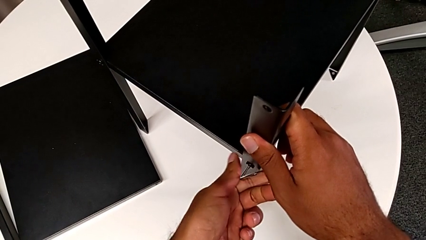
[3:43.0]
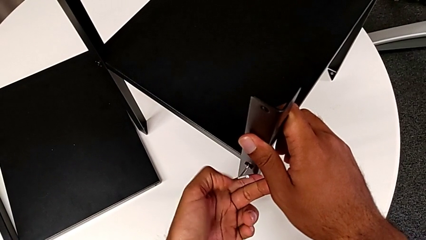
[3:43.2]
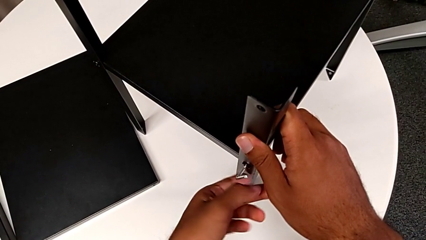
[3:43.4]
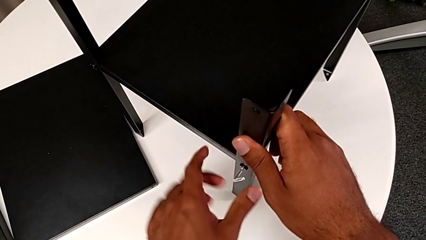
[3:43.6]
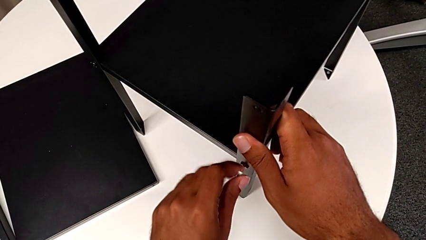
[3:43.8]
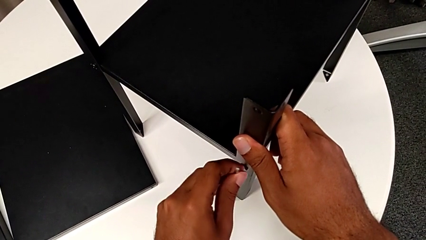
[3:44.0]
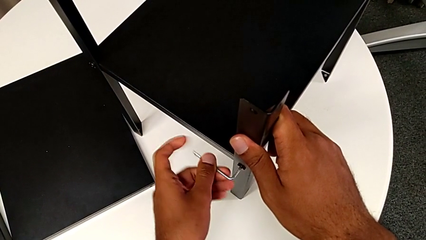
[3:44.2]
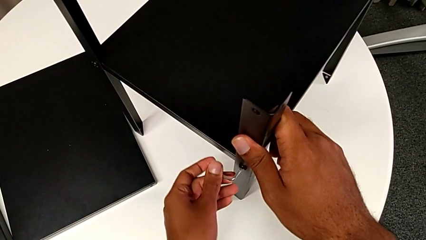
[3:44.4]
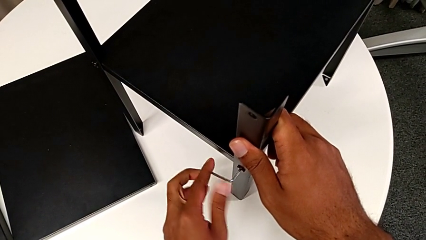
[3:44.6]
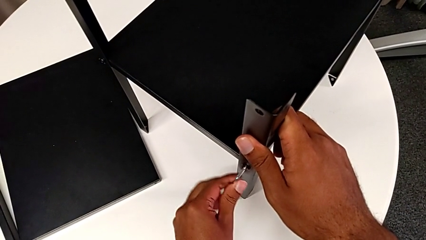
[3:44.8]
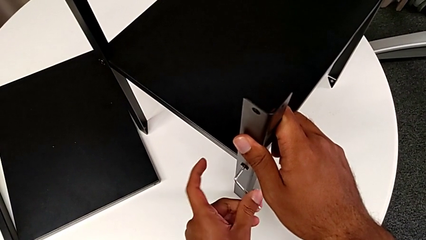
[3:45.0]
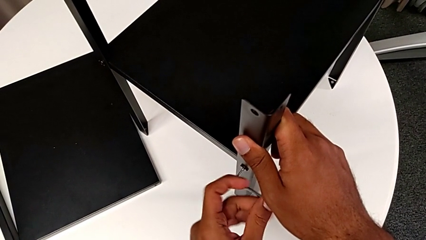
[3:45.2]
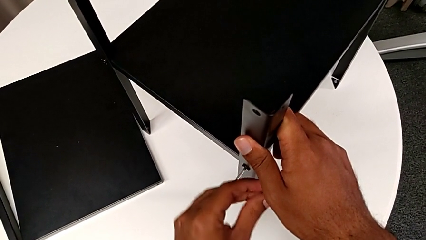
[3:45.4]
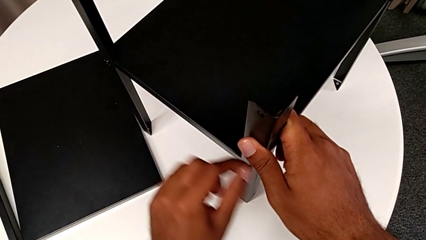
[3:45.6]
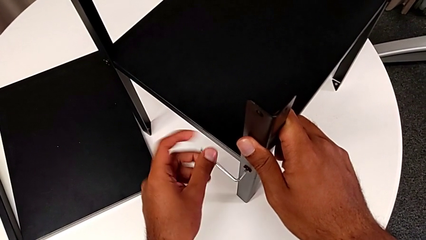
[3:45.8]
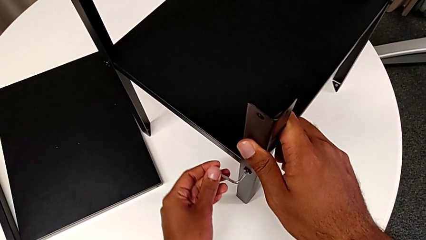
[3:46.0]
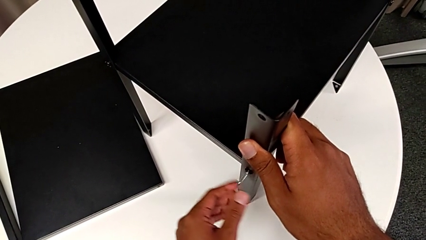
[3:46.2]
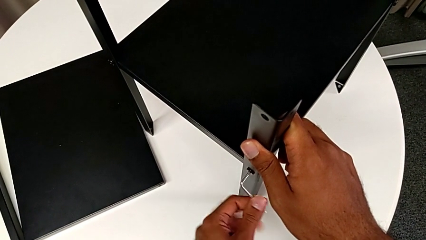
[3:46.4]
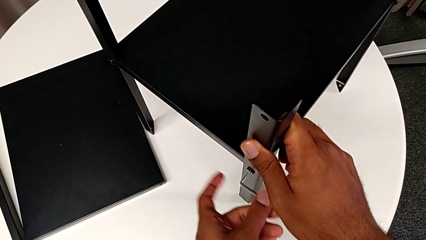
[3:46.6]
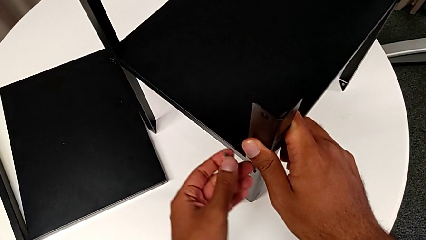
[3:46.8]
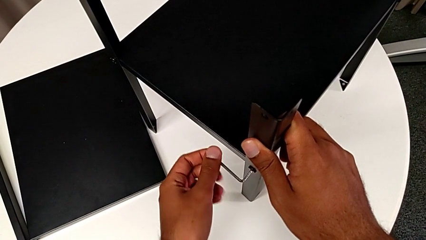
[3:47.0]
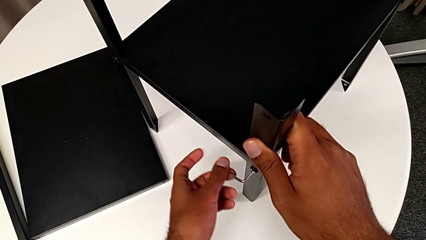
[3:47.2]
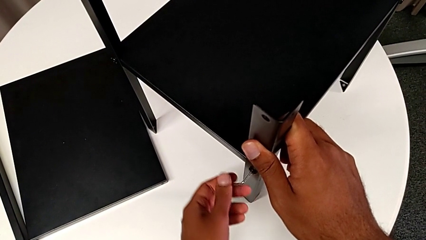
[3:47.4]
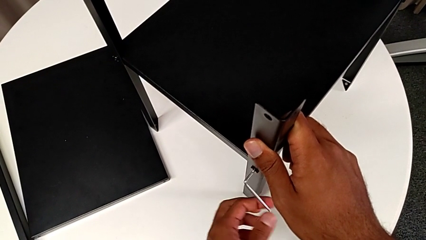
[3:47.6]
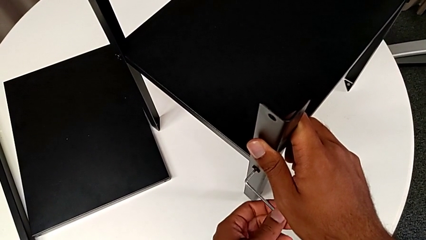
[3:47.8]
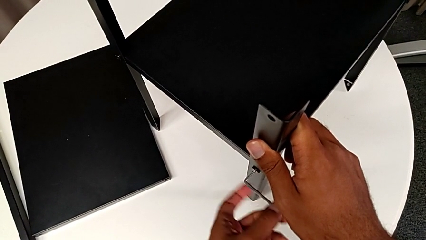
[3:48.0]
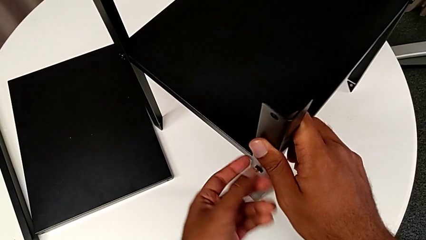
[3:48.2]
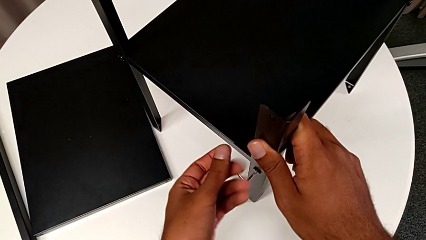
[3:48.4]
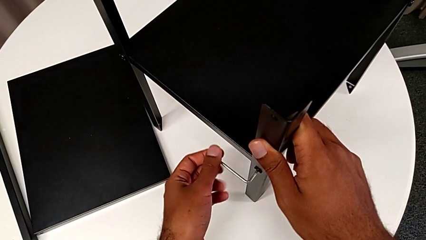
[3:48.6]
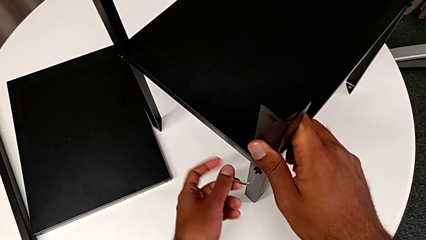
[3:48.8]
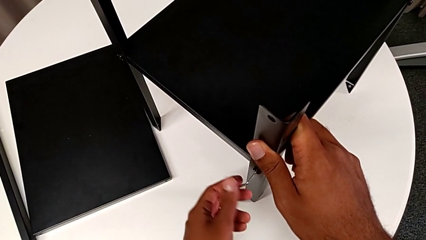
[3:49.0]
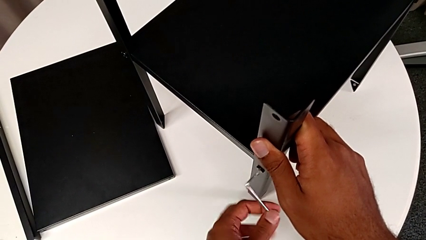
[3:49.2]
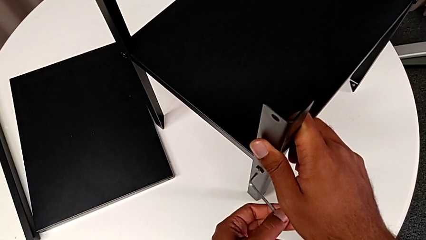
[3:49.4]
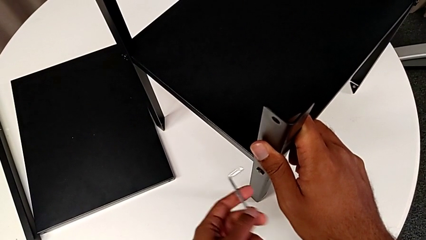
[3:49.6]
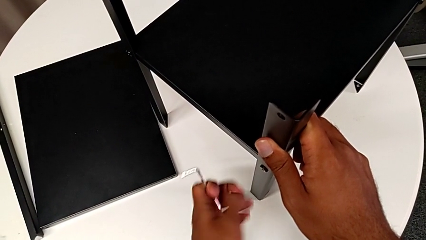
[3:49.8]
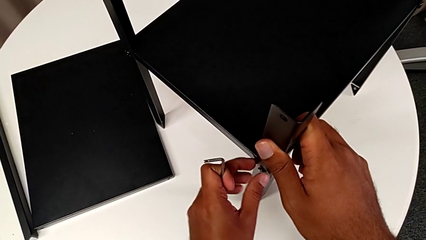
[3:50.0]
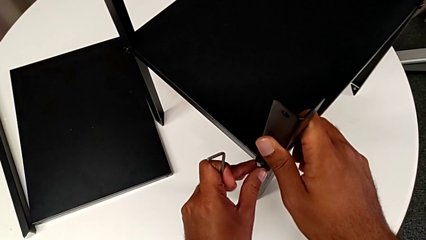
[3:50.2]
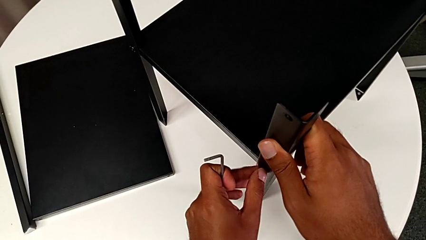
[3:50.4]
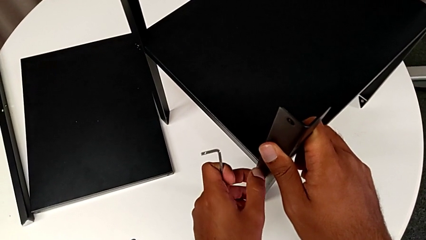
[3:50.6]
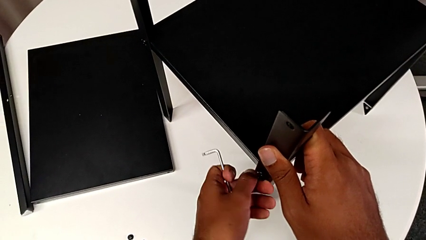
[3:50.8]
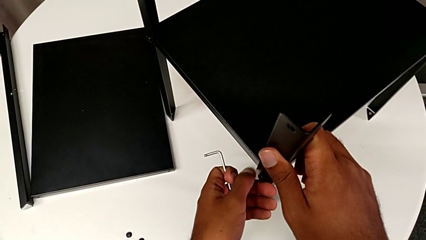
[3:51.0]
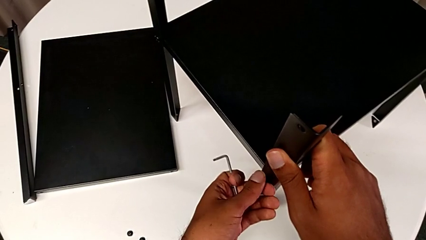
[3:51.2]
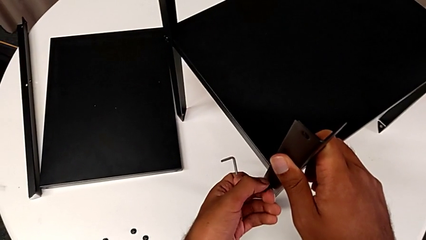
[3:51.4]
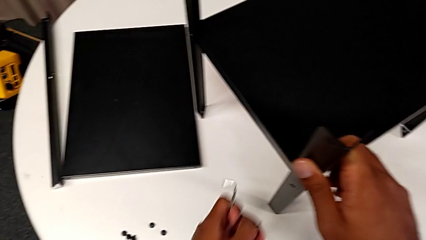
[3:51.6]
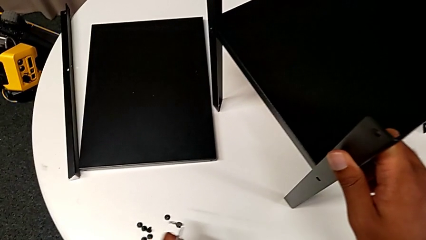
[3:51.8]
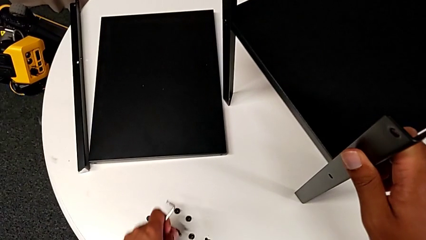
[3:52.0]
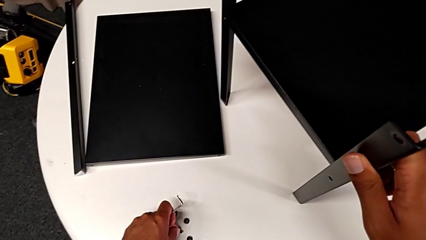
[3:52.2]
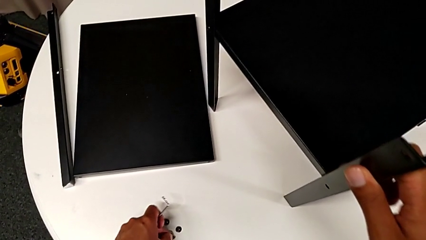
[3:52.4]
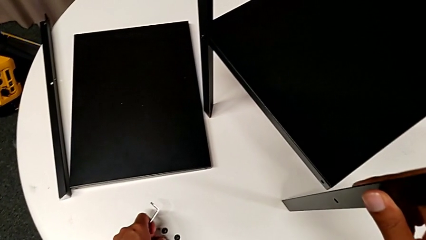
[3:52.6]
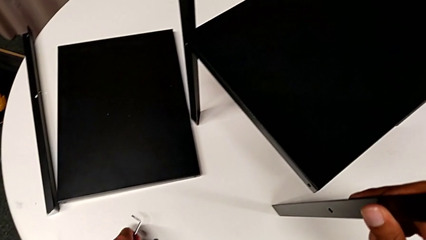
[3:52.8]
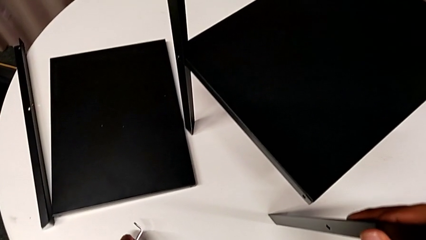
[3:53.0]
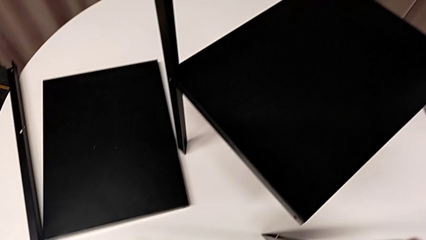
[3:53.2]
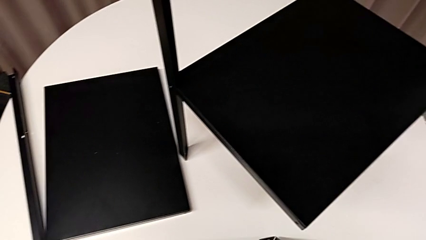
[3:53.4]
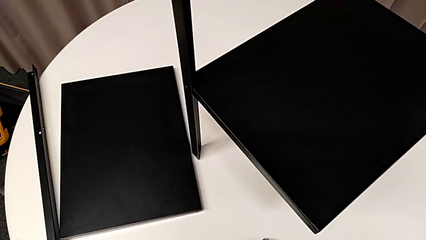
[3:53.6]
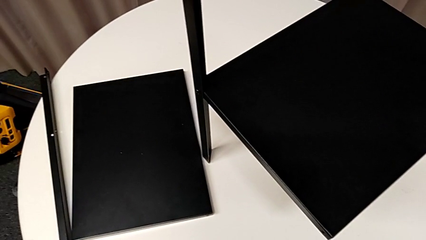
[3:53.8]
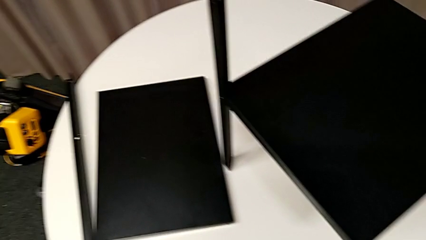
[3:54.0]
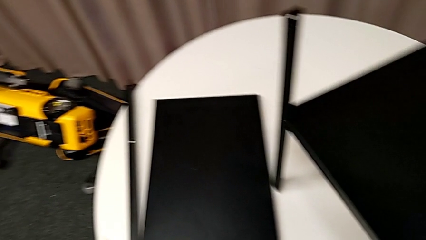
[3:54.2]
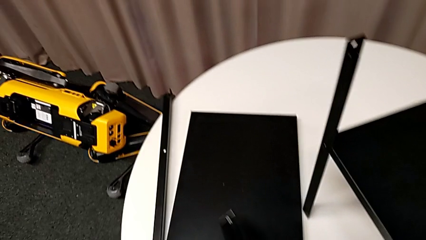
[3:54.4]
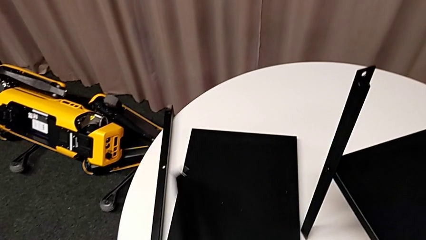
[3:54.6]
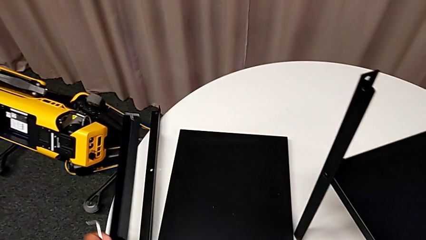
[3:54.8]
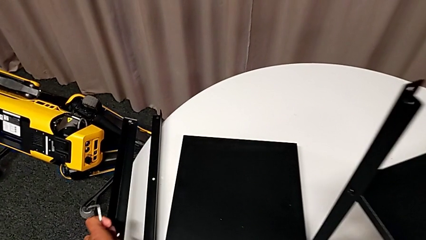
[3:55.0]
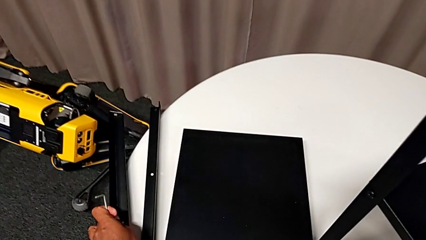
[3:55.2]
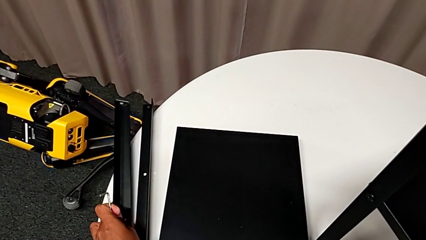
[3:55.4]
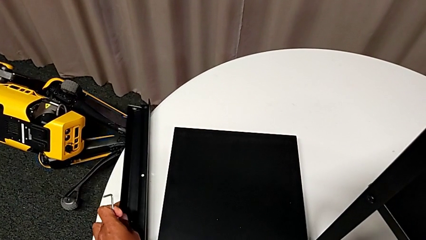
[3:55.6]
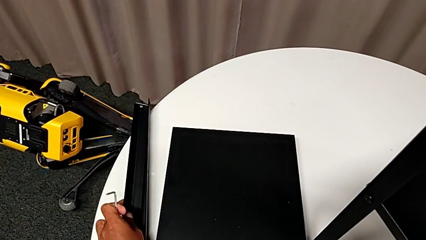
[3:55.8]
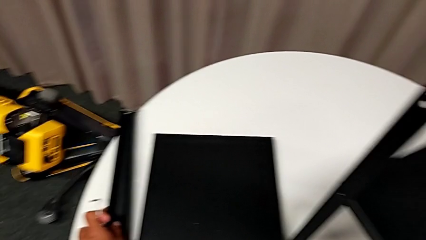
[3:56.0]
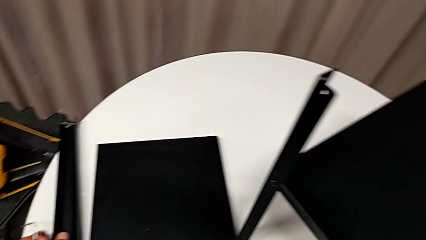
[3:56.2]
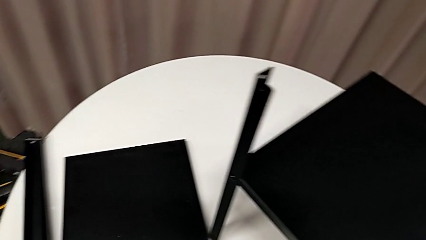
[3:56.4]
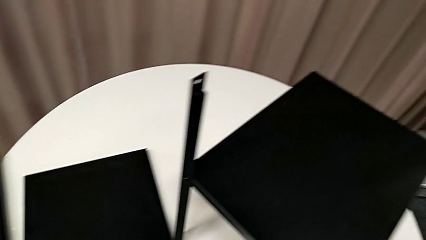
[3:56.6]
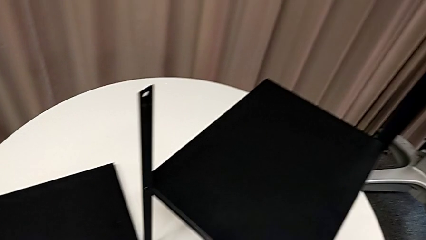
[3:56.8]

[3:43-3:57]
The camera wearer is removing the second leg. They keep unscrewing the hex socket head, withdraw the Allen wrench, unscrew the hex socket head, disassemble it, place it and place the leg.

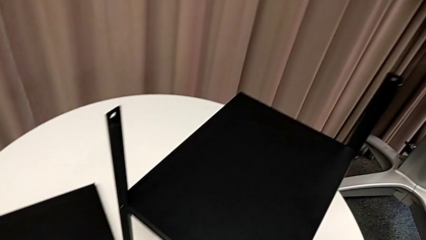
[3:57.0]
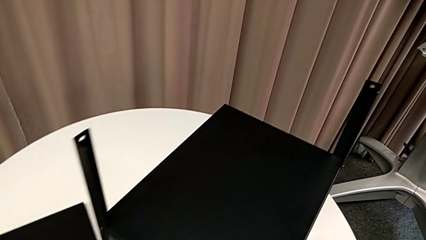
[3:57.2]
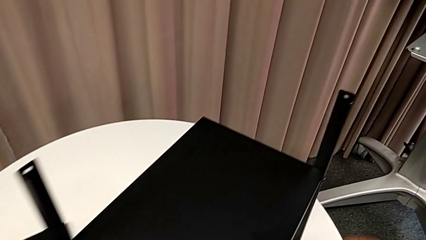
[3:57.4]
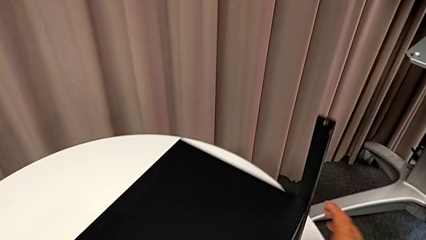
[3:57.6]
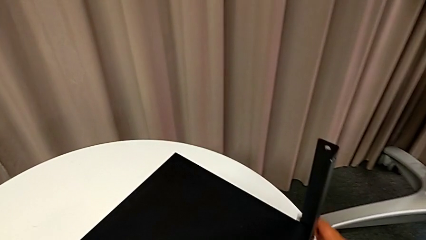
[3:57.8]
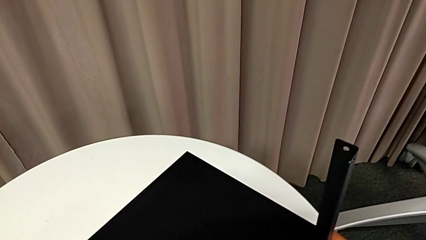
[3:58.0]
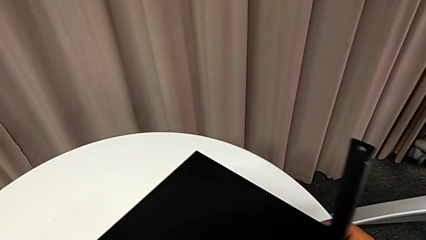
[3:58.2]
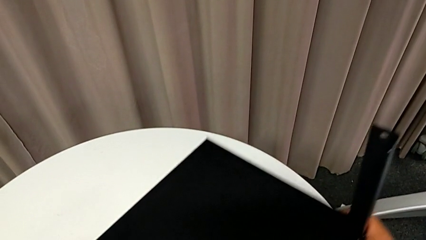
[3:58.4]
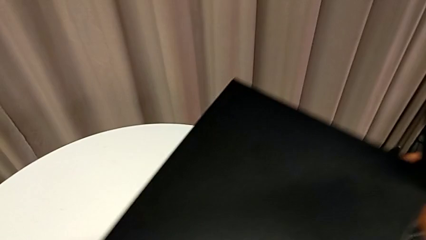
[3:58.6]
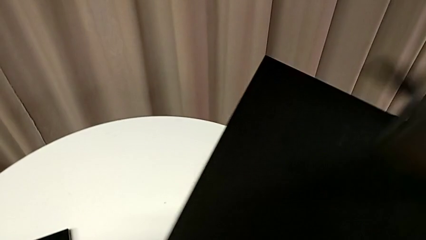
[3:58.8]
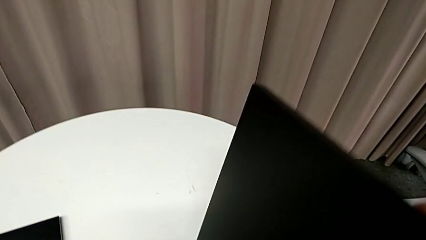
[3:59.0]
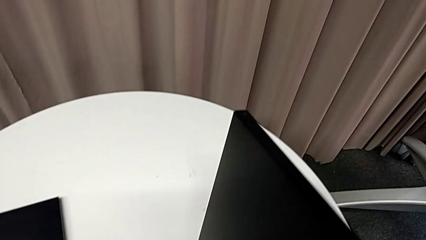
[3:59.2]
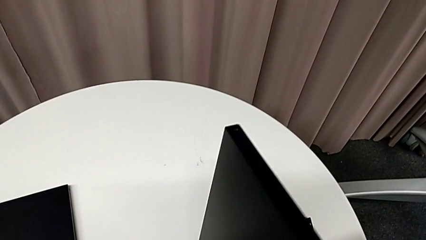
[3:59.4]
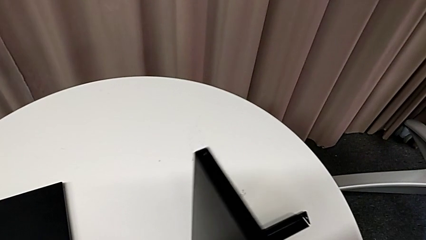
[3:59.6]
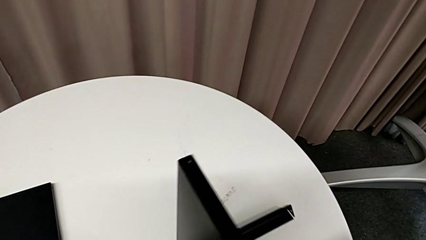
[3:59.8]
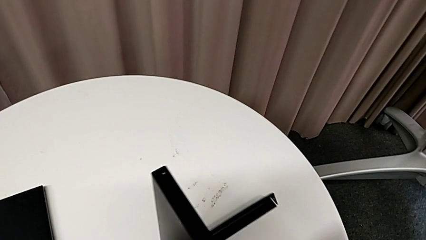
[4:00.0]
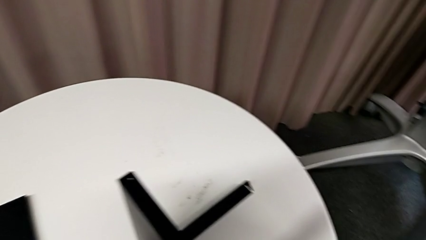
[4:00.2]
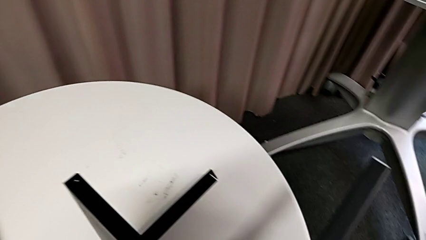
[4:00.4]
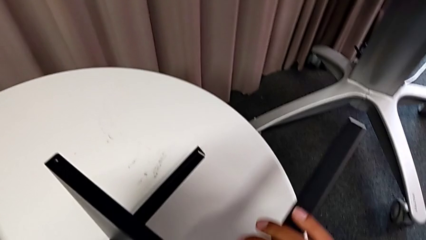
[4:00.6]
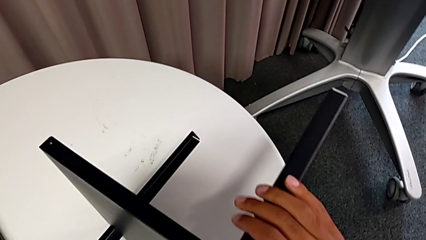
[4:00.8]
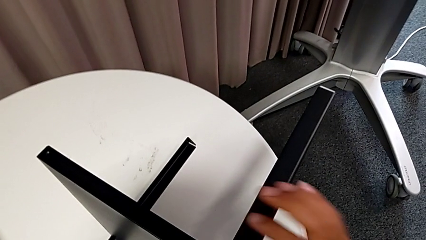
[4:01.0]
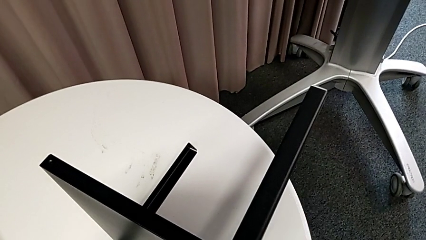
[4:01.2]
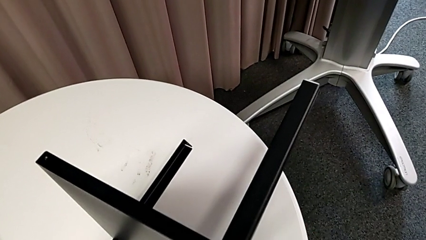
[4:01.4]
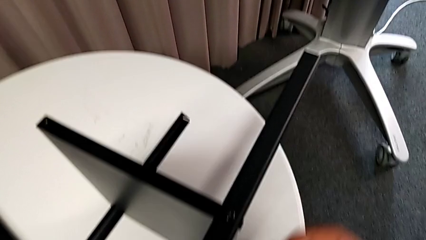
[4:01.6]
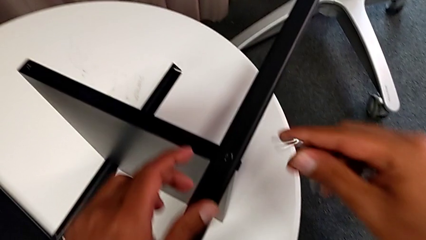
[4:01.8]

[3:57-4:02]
The camera wearer is removing the third leg. They grab the nightstand and rotate it.
